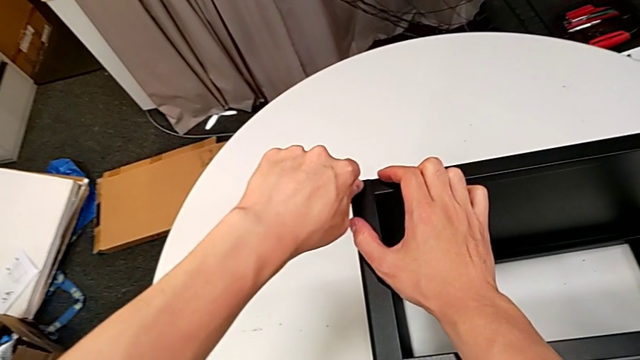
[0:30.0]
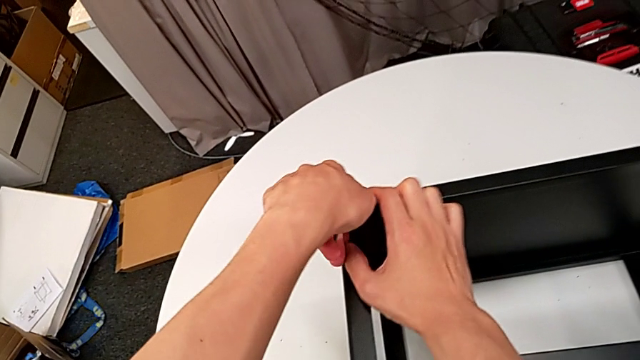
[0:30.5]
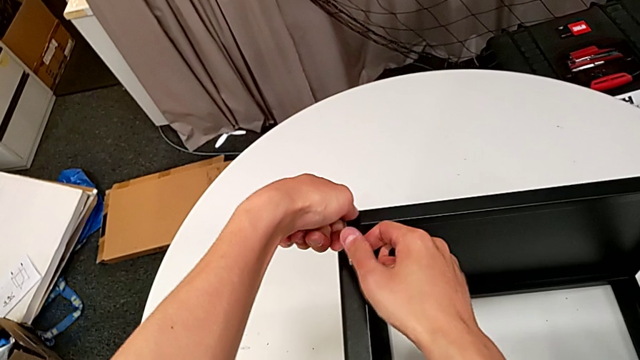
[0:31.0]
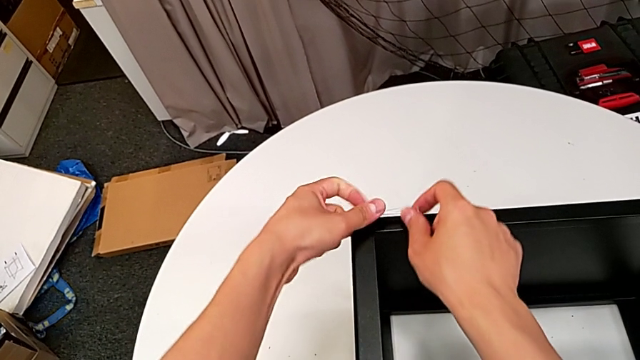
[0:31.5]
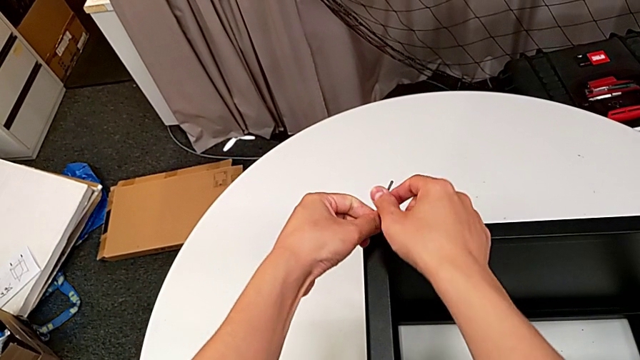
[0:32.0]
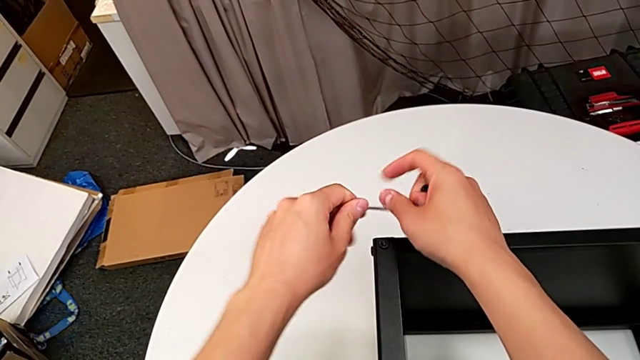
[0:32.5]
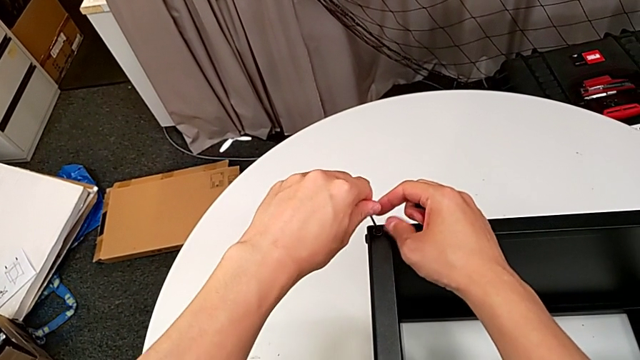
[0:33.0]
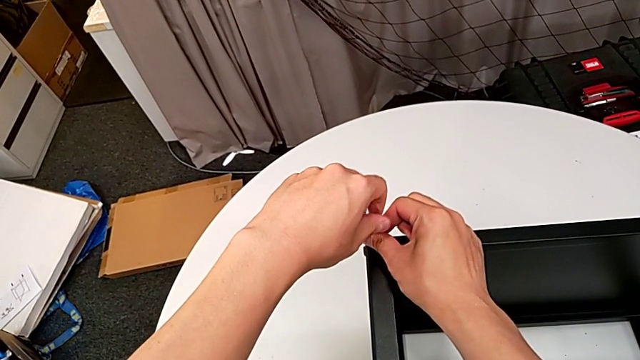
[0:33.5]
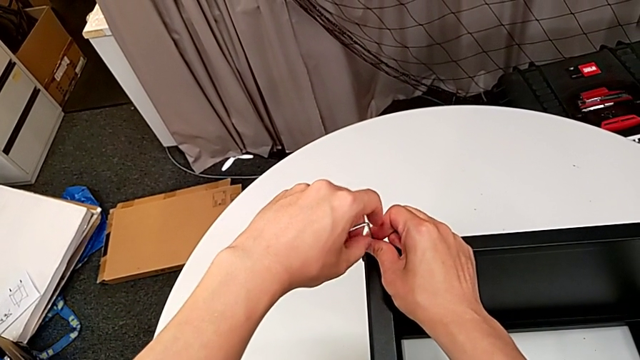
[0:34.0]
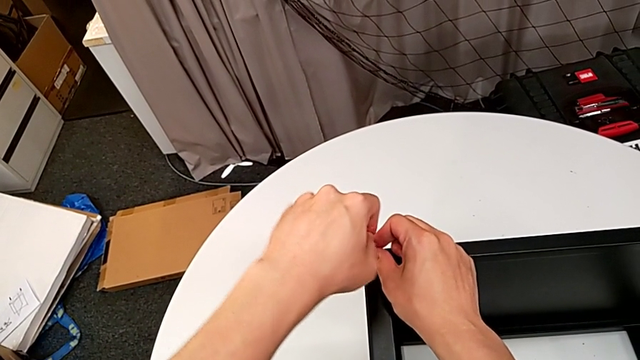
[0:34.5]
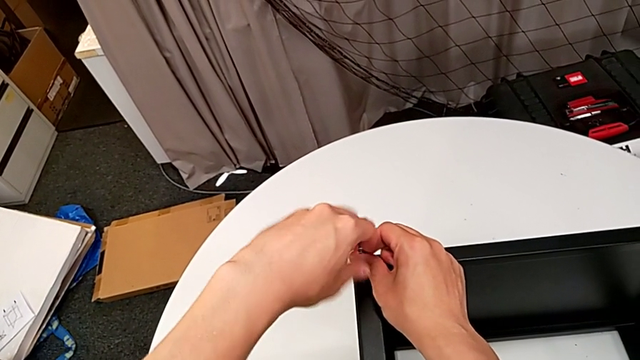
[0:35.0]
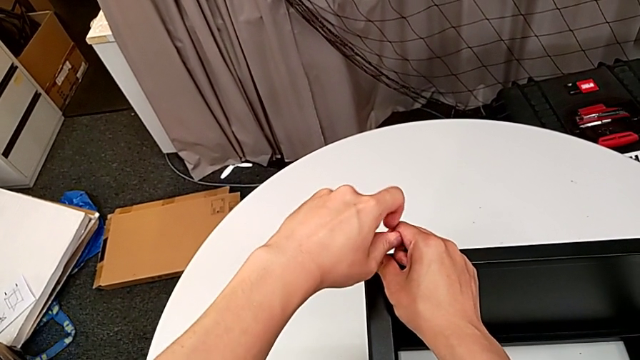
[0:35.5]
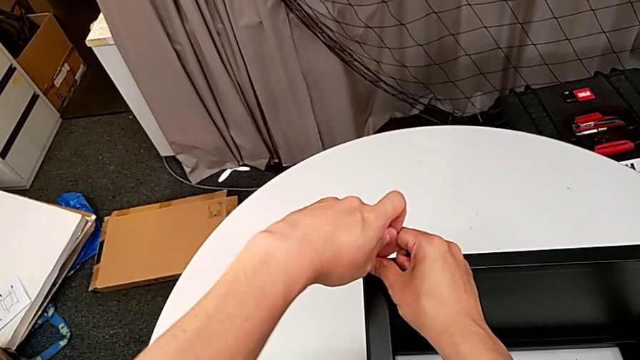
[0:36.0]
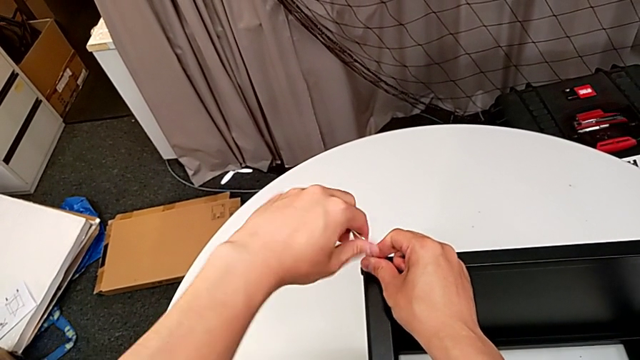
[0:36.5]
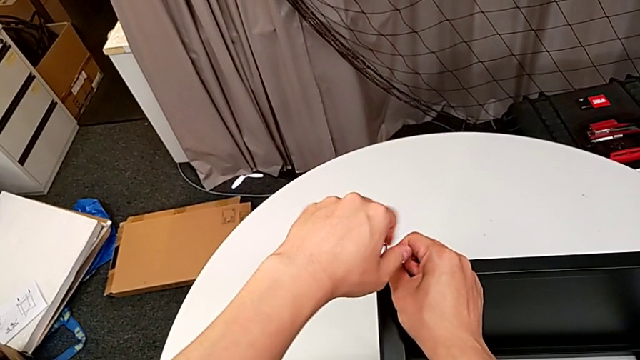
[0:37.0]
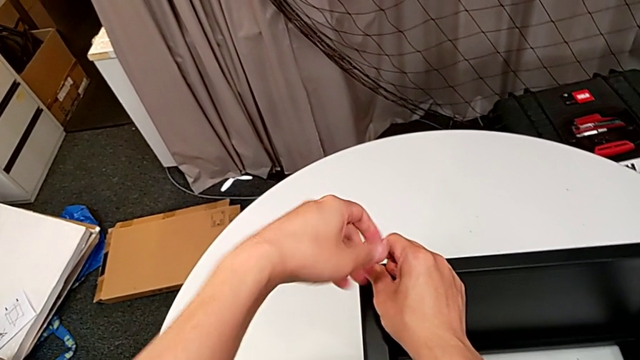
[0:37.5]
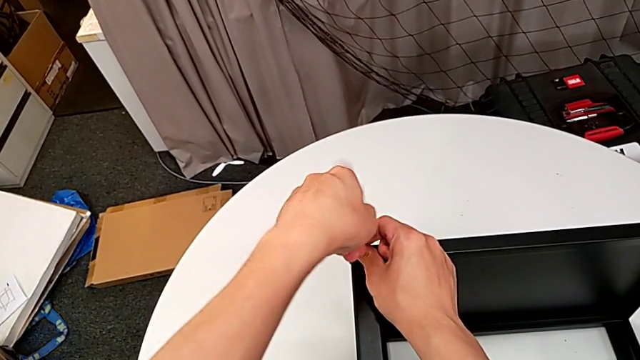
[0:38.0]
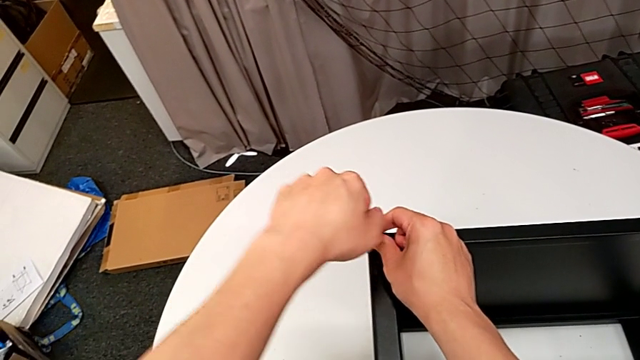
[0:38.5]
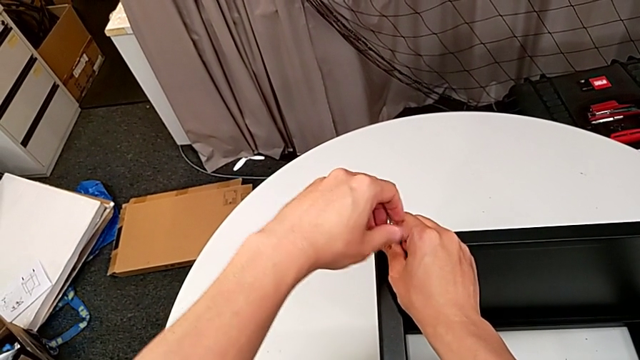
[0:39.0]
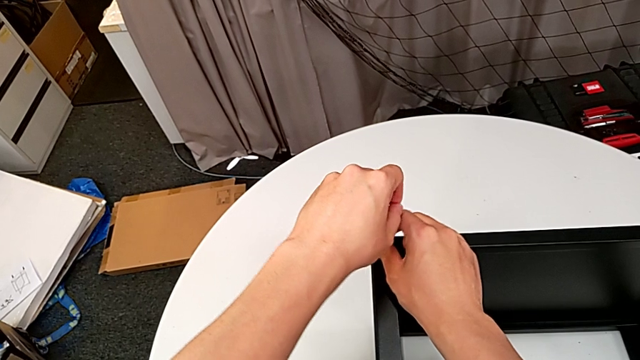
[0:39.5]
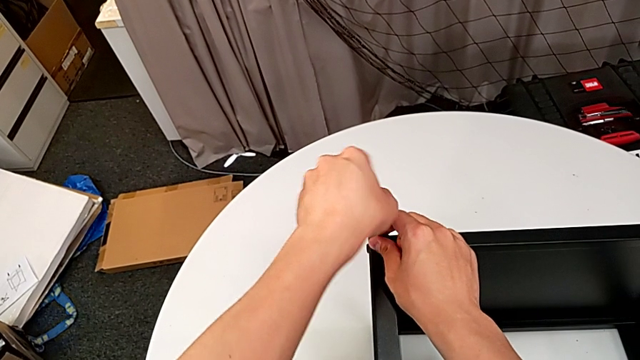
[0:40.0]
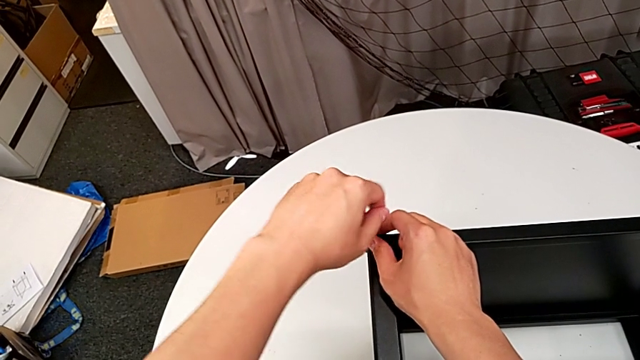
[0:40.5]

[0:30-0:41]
The camera wearer is disassembling the first leg of the table. They unscrew the hex socket head, withdraw the Allen wrench, insert it and unscrew the hex socket head.

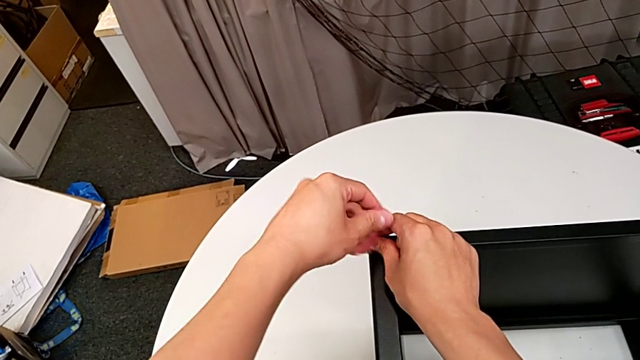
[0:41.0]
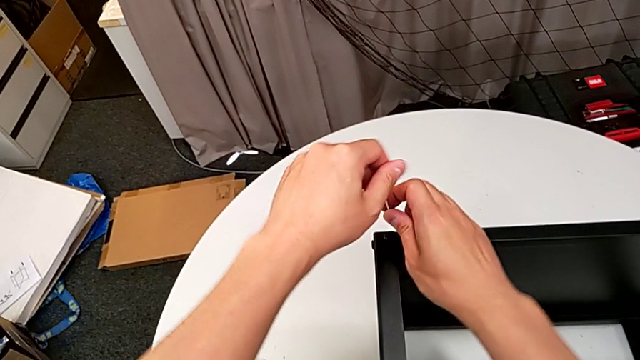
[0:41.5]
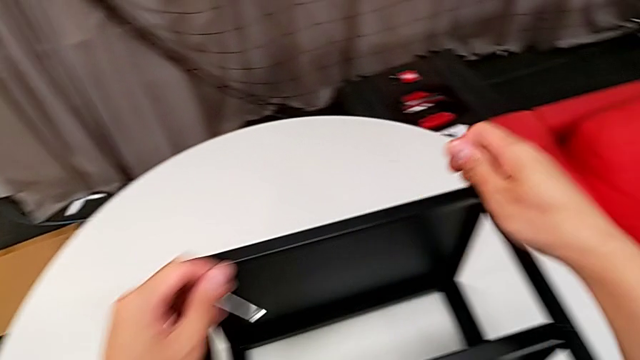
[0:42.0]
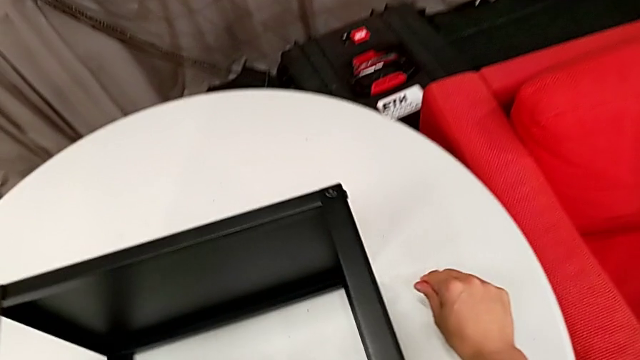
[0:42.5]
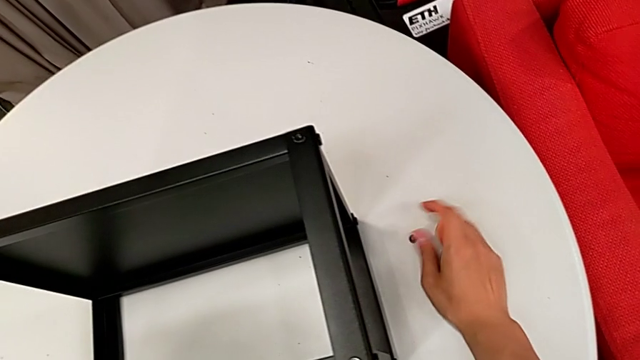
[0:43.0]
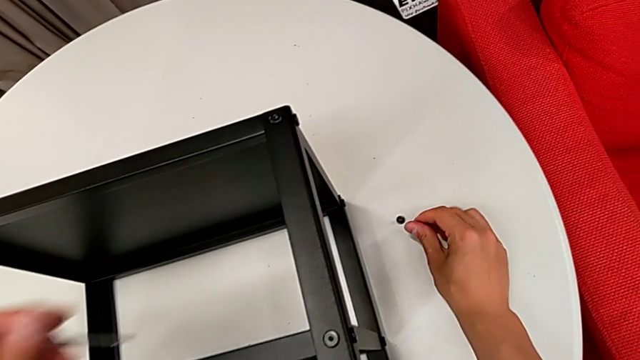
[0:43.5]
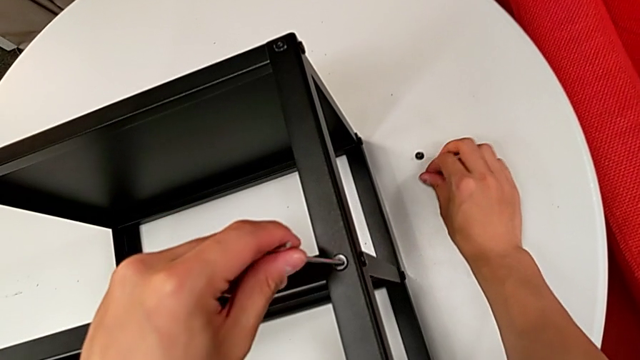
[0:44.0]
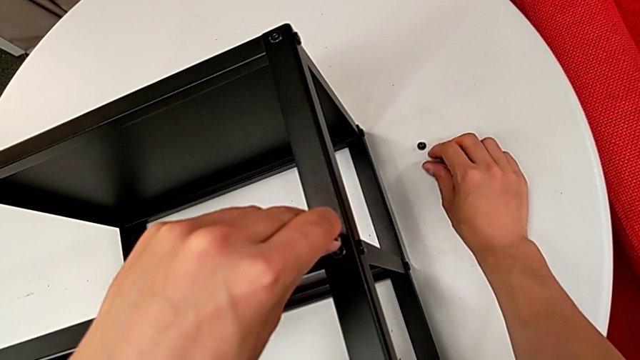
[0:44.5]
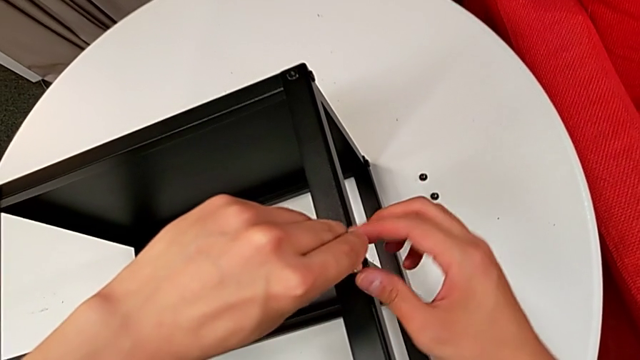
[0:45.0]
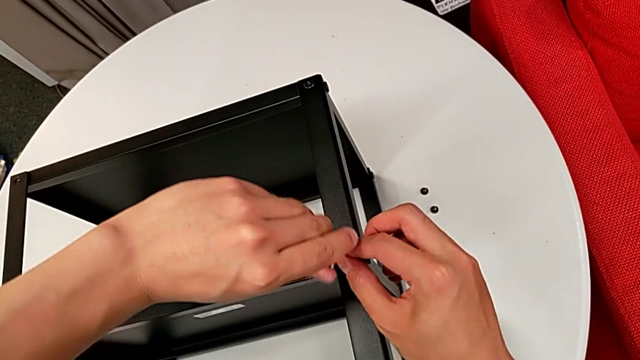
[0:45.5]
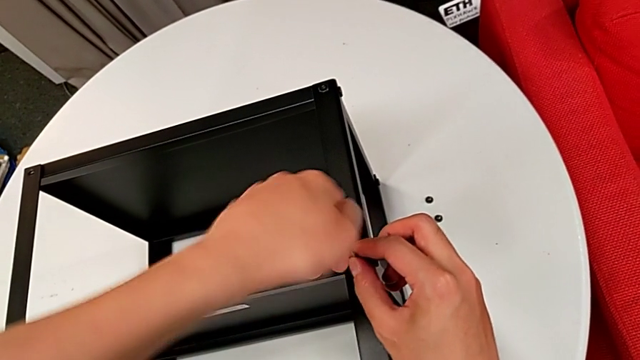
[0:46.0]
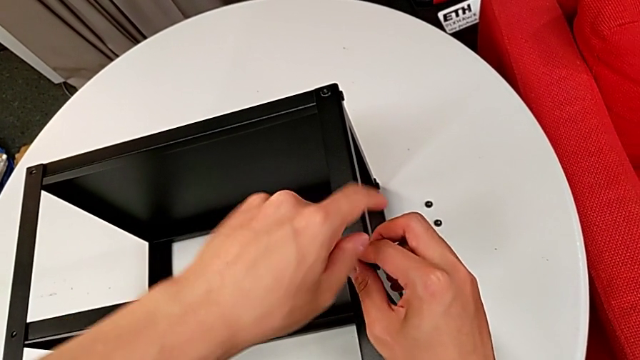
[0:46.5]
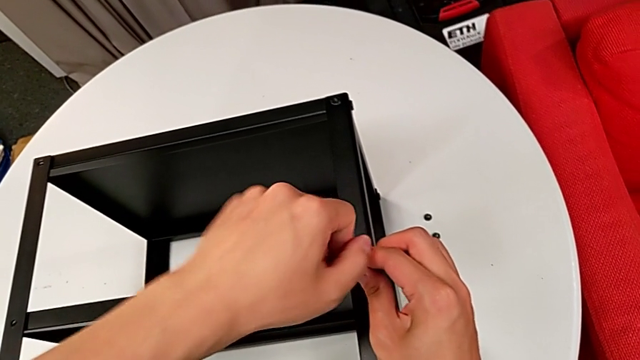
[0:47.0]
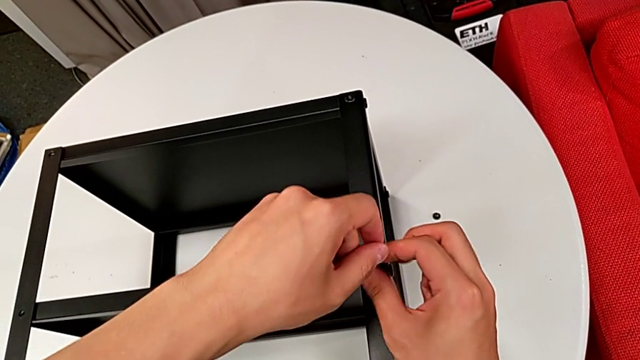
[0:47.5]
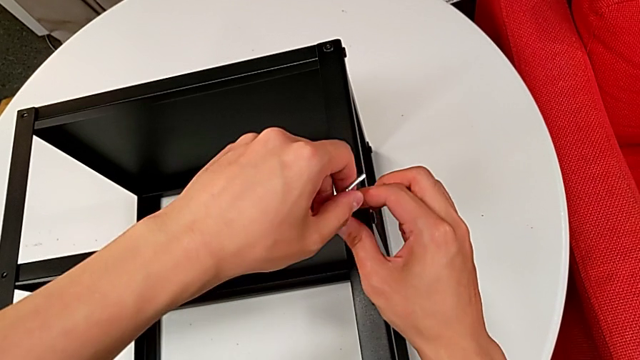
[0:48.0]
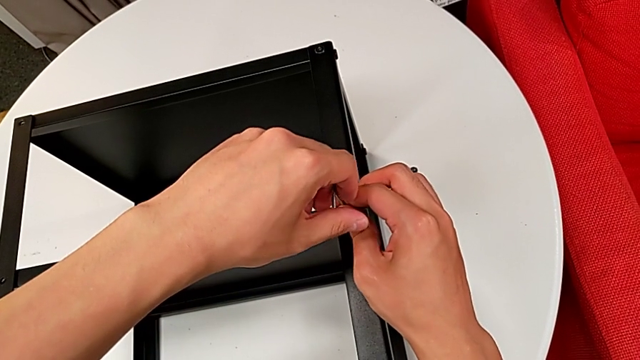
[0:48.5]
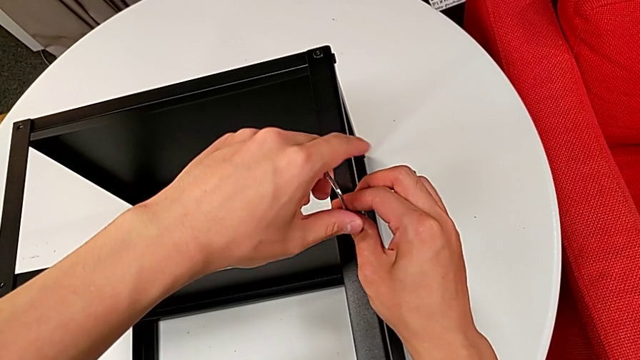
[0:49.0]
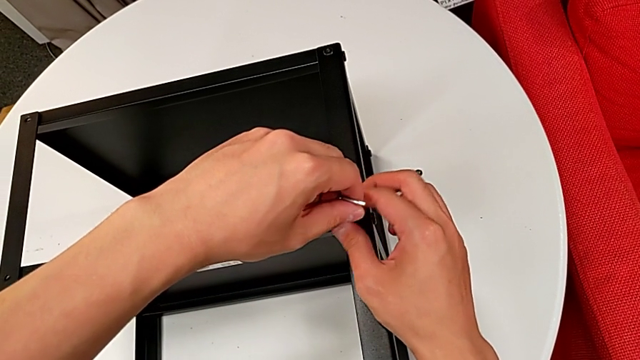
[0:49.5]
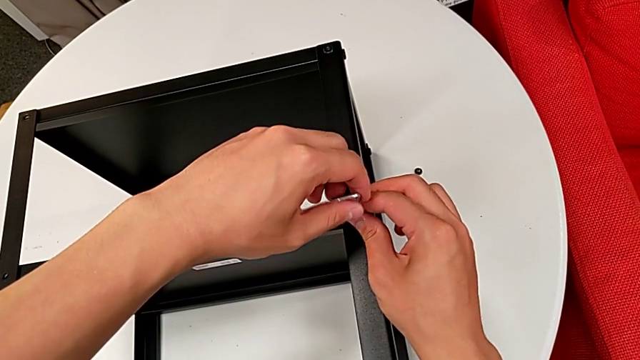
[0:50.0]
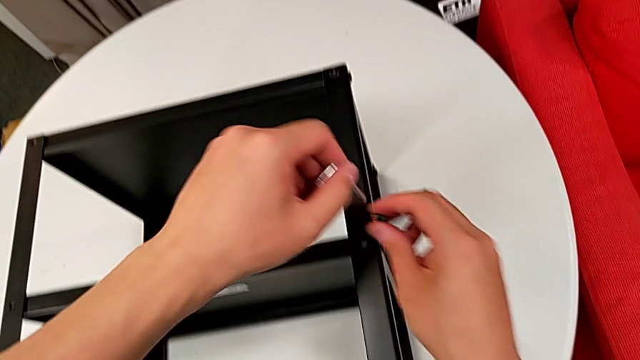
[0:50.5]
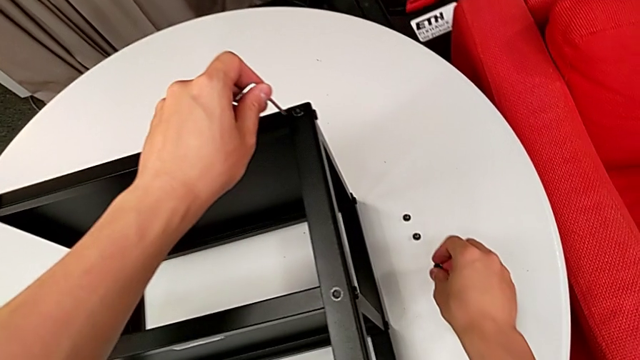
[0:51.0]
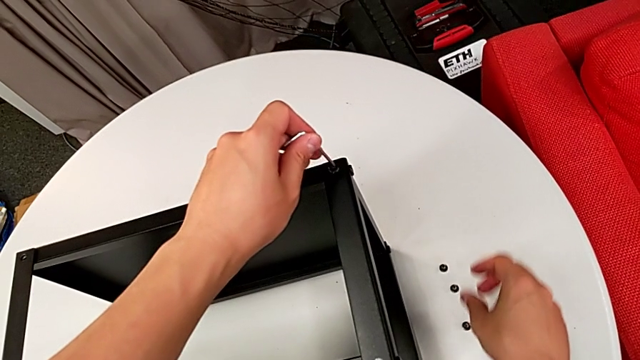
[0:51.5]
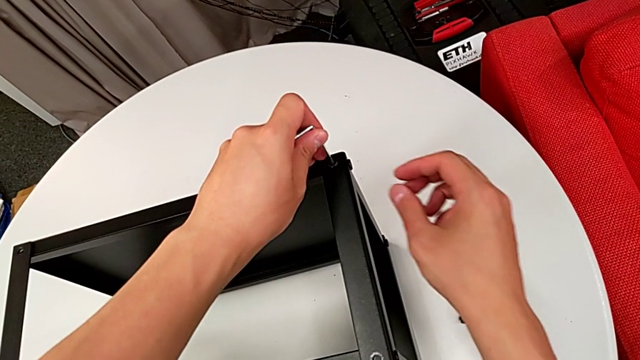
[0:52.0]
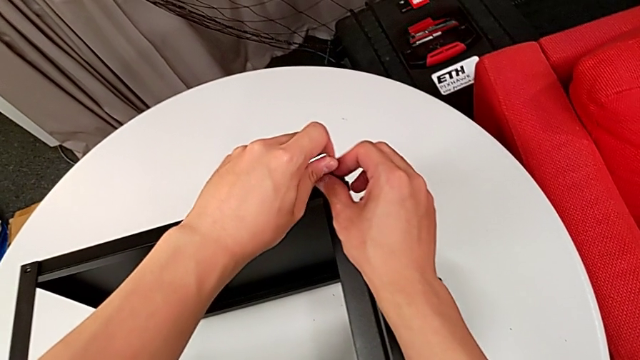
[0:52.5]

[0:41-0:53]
The camera wearer is disassembling the first leg of the table. They withdraw the Allen wrench, disassemble the hex socket head, place it with the right hand, insert the Allen wrench with the left hand, unscrew the hex socket head, withdraw the Allen wrench with the left hand, disassemble the hex socket head with the right hand, place it and insert the Allen wrench.
